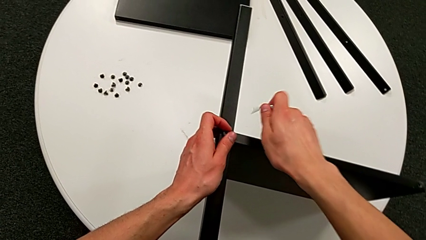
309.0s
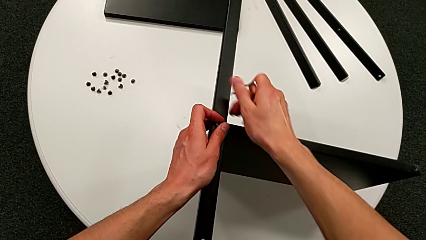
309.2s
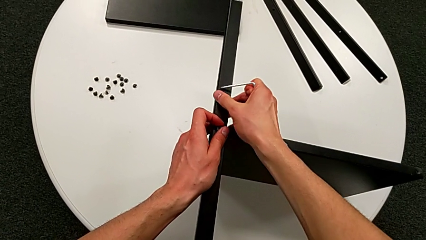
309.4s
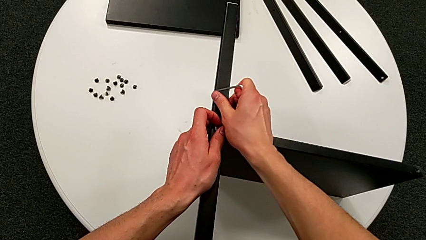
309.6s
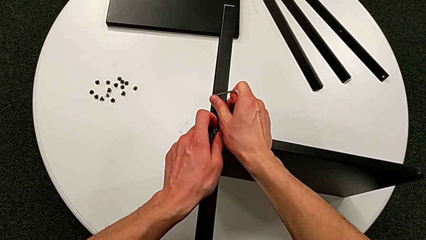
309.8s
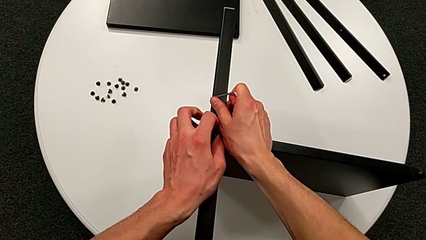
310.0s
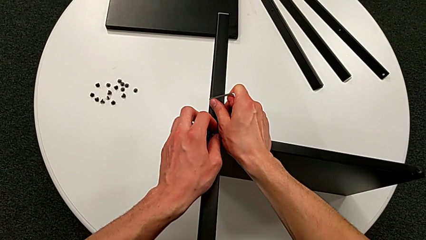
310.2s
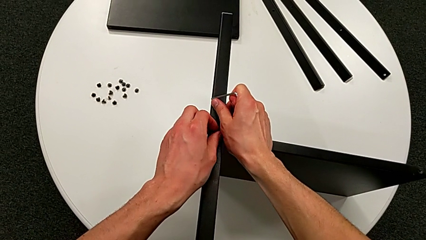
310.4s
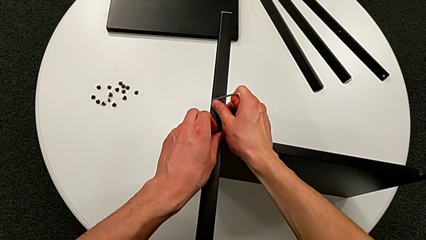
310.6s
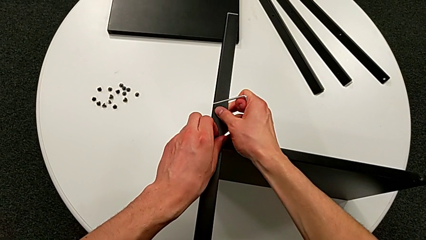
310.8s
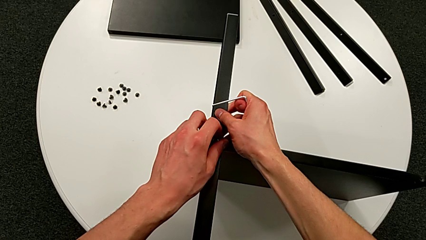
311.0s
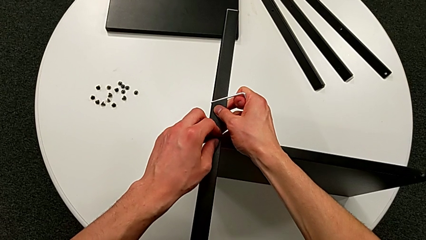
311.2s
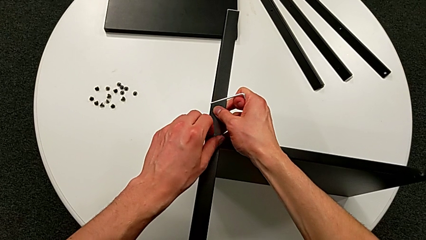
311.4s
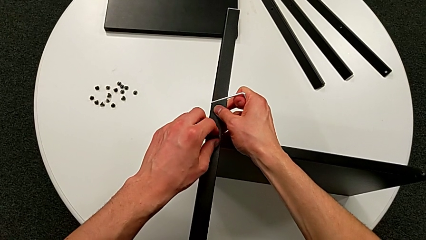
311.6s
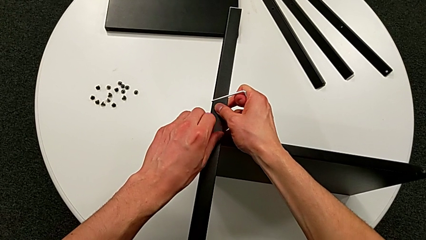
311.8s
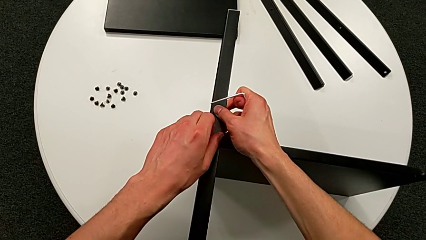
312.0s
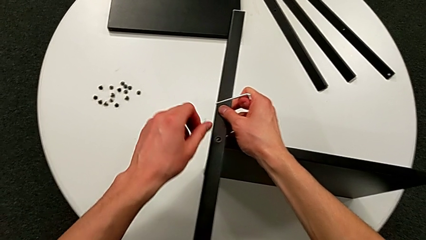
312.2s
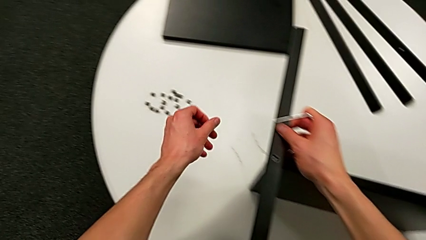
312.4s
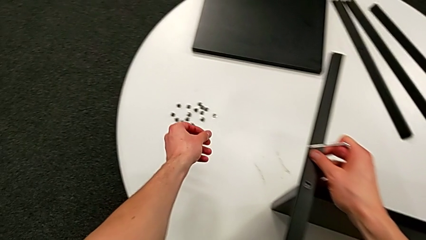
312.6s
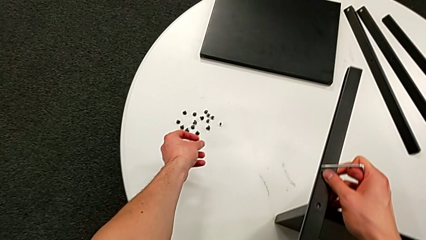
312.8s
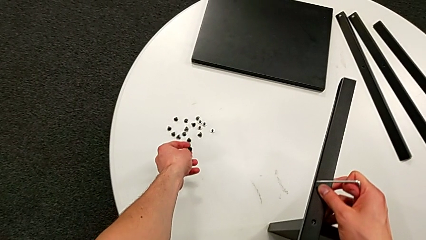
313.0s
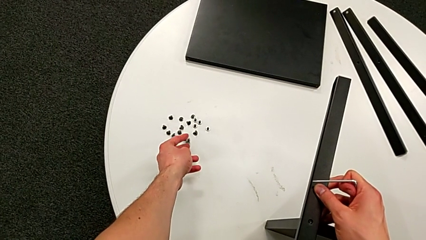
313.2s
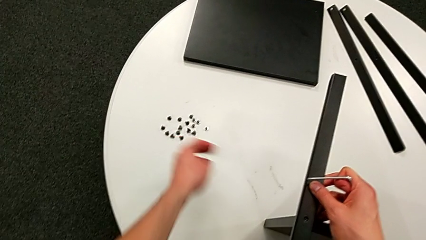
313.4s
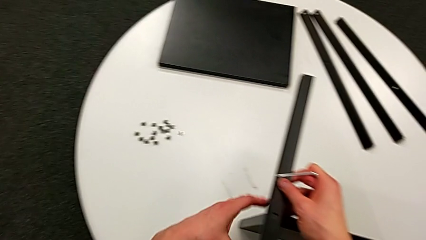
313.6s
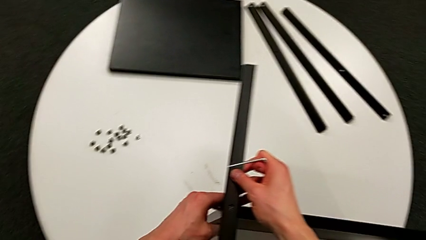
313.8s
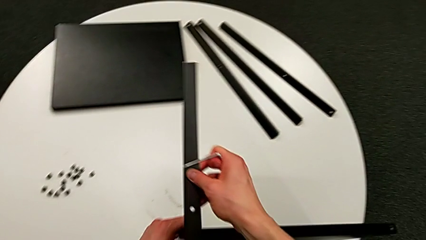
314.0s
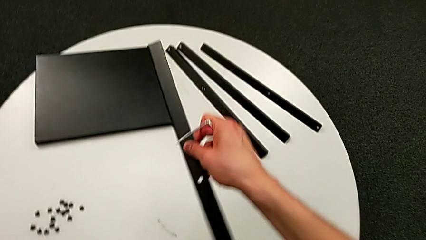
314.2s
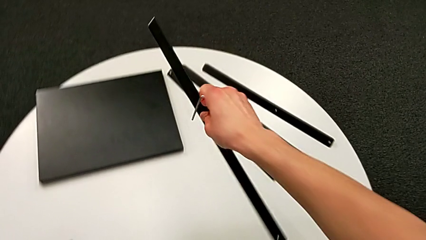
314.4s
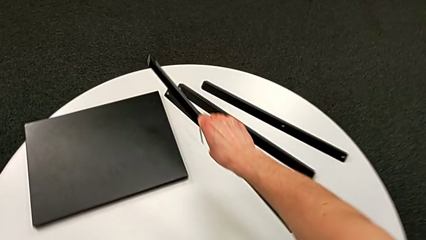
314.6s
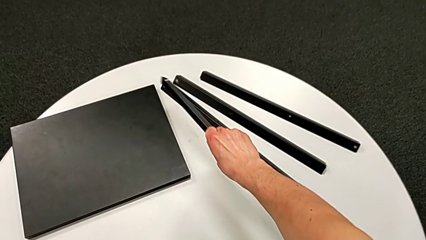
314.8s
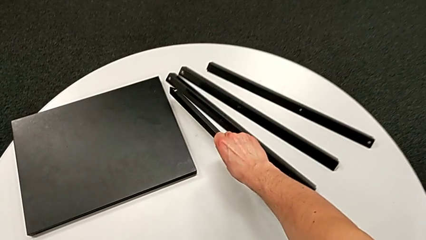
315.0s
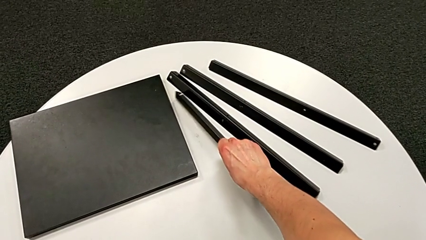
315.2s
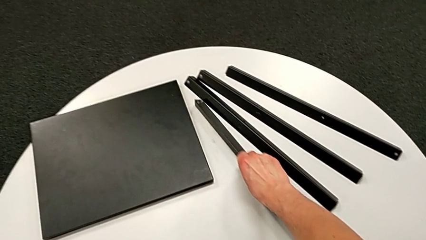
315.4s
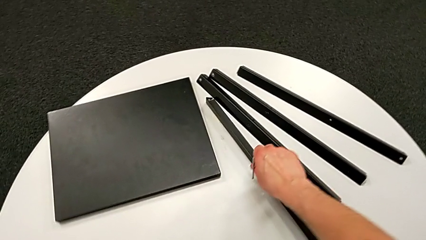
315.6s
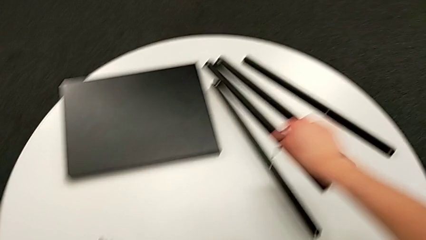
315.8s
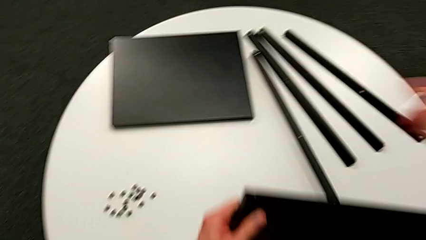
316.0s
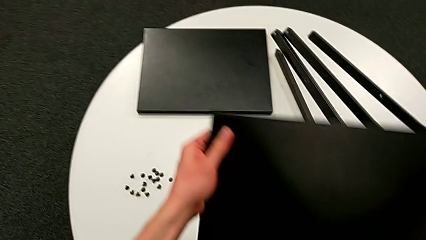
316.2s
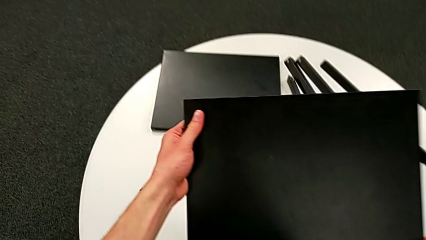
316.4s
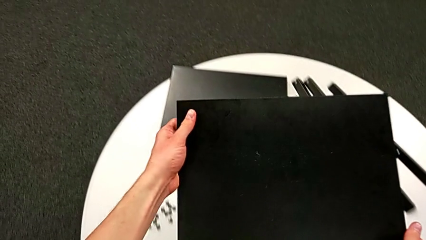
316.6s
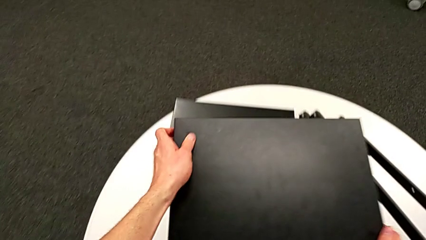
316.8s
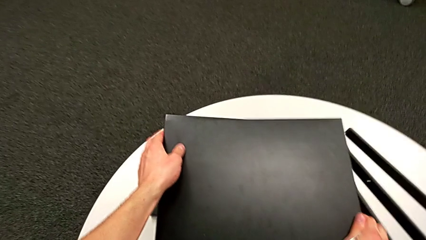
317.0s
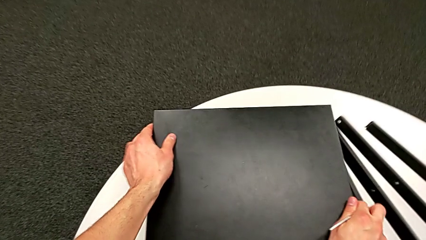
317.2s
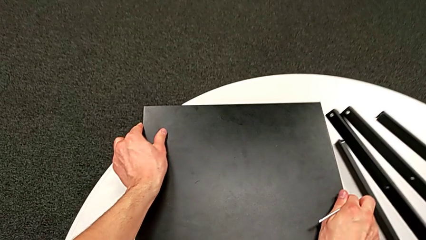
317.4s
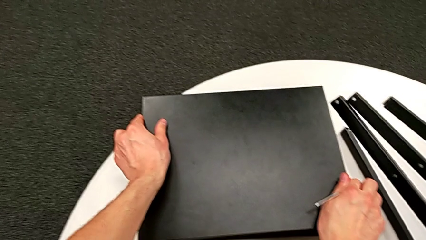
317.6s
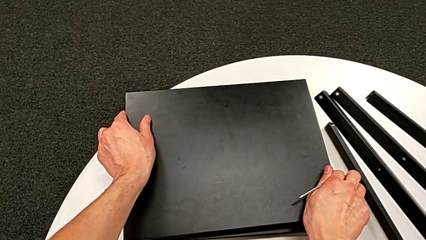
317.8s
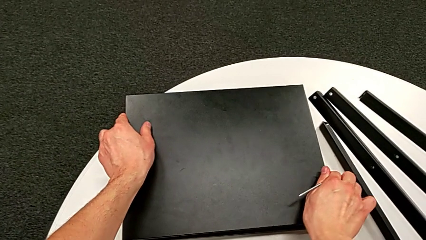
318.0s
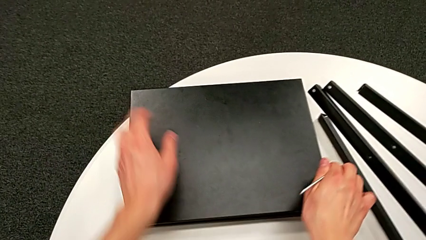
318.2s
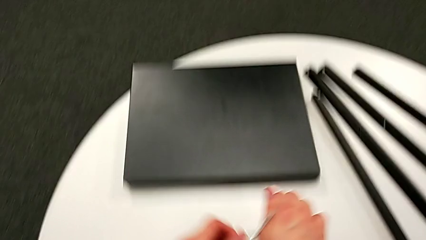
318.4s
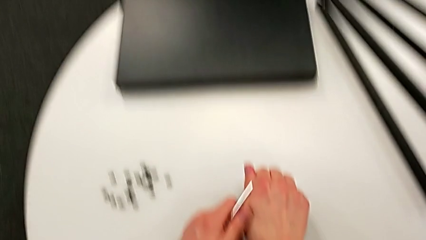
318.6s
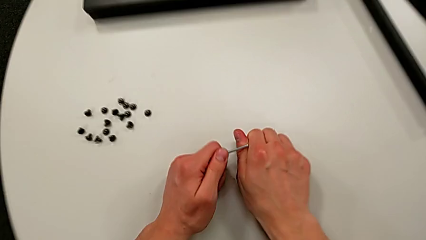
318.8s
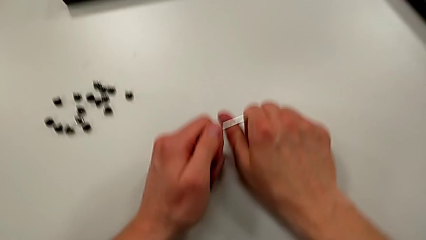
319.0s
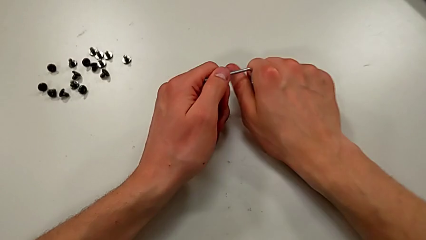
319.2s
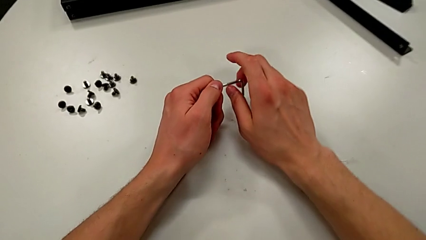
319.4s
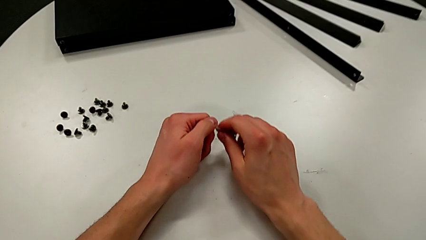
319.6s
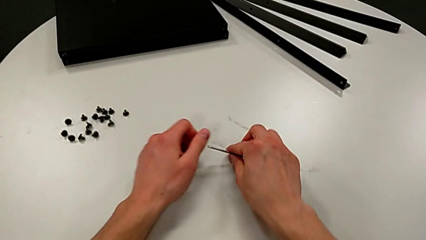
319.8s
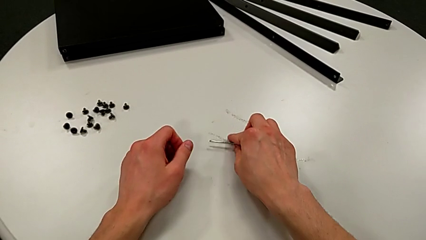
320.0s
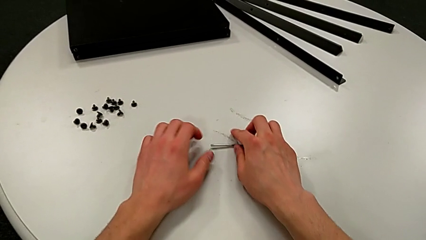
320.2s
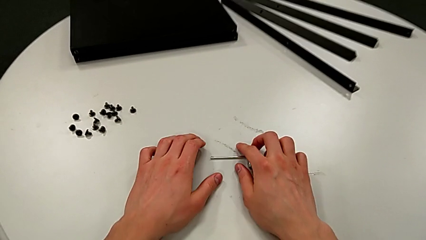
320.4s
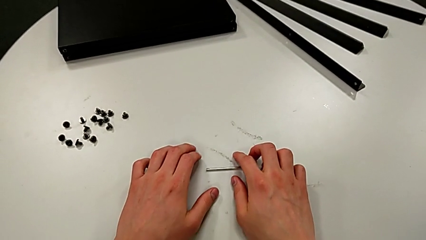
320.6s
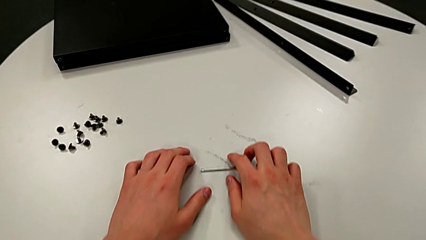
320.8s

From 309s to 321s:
The camera wearer is disassembling the fourth leg of the shelf. They unscrew the hex socket head, disassemble it and place it. They disassemble the black leg and place it. They place the bottom tray and place the Allen wrench.
